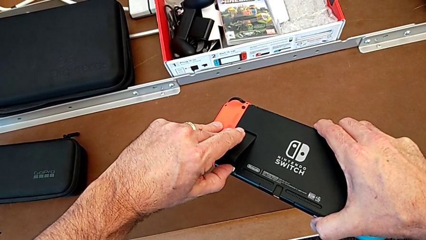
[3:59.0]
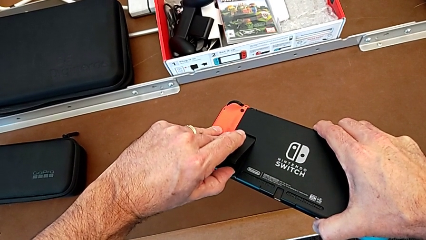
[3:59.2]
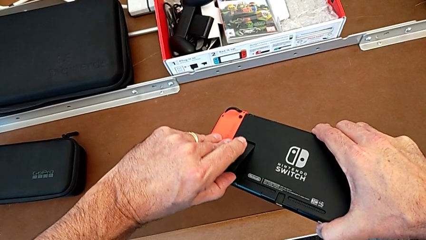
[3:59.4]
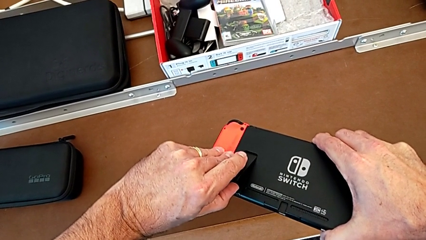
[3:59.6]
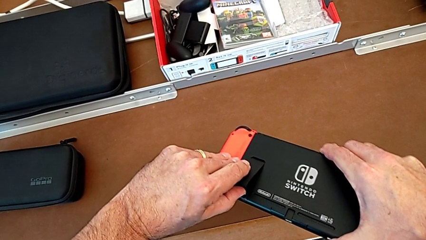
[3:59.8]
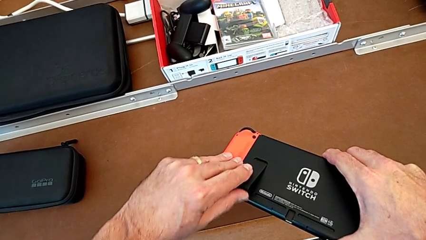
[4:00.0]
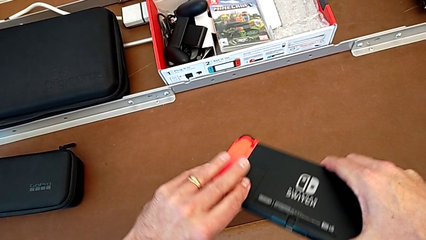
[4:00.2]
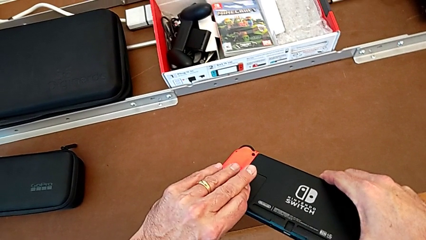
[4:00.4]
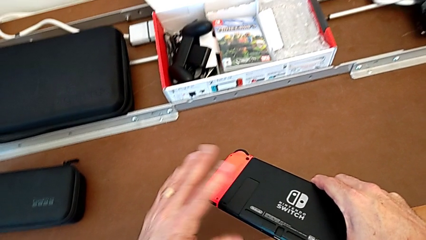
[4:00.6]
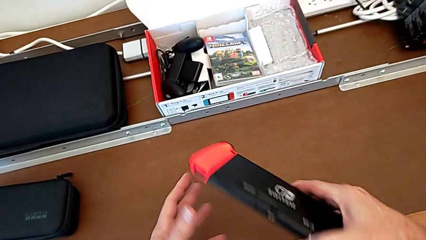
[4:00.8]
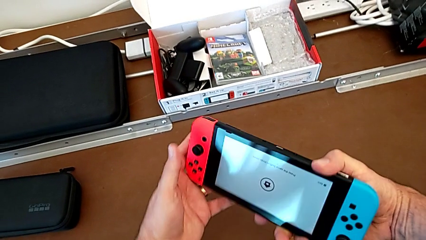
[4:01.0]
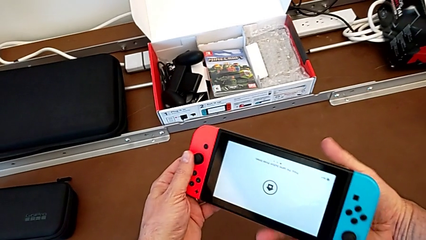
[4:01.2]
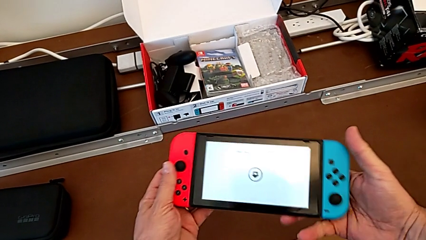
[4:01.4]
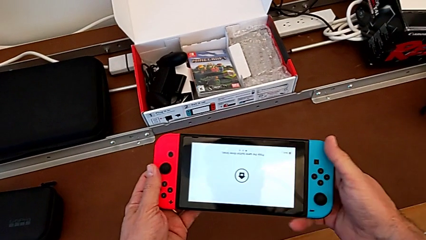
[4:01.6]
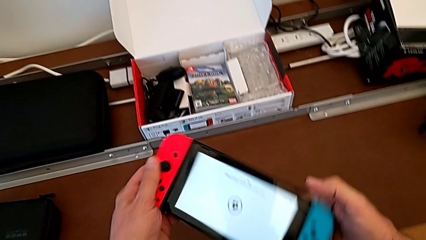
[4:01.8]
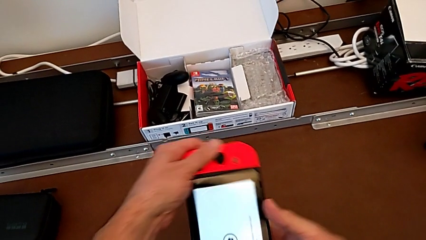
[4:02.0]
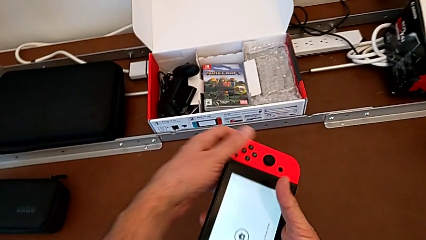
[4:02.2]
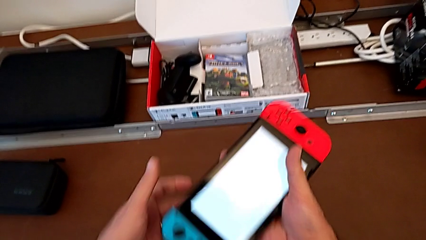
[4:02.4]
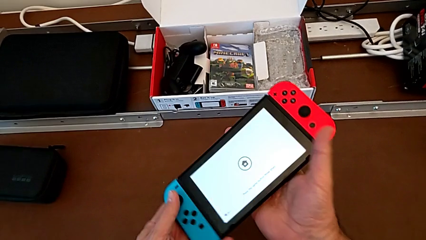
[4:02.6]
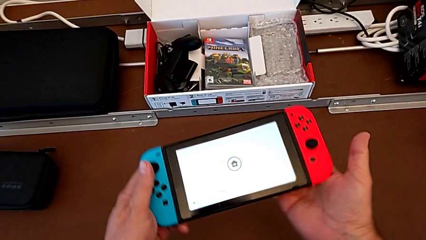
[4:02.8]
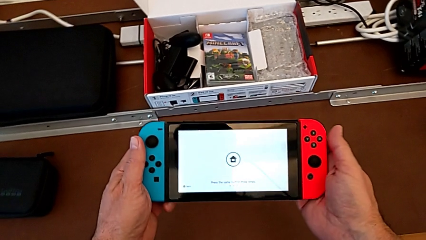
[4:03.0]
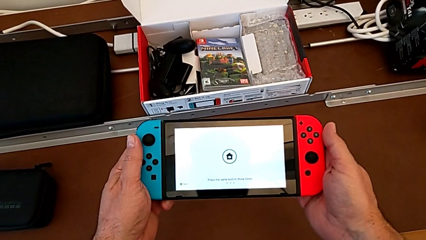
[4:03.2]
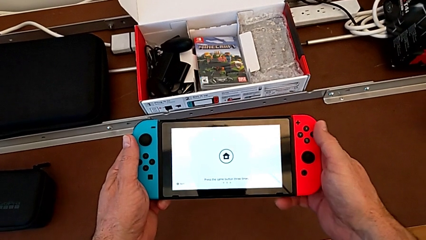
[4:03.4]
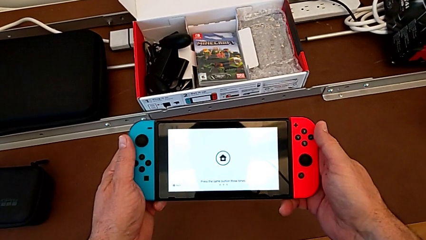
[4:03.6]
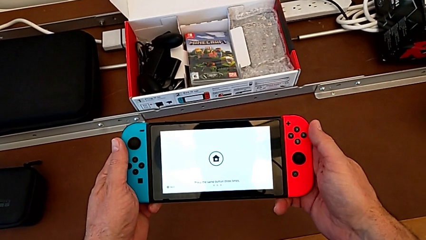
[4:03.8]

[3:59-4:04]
The camera wearer is putting the SD card back into the Nintendo Switch. They close the kickstand and rotate the Nintendo Switch.

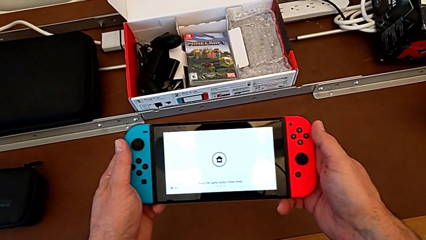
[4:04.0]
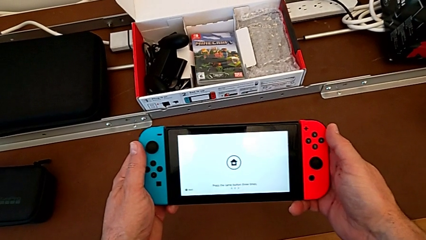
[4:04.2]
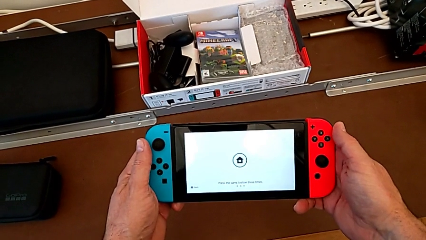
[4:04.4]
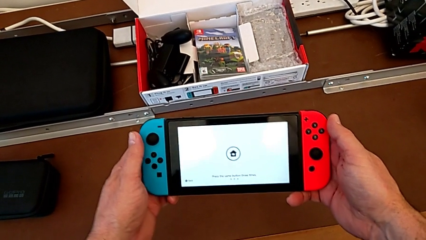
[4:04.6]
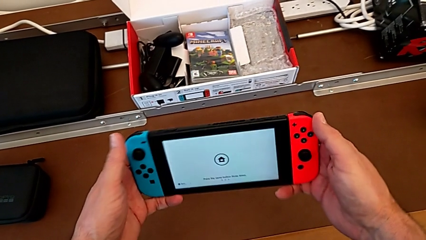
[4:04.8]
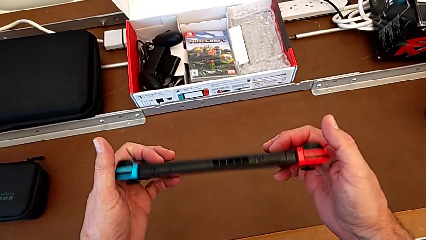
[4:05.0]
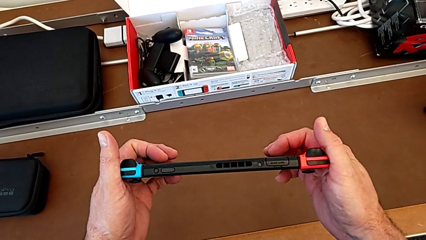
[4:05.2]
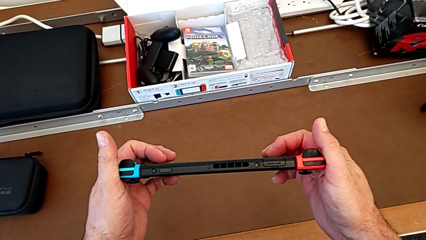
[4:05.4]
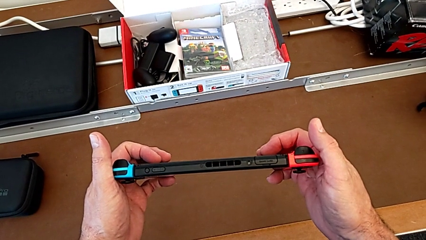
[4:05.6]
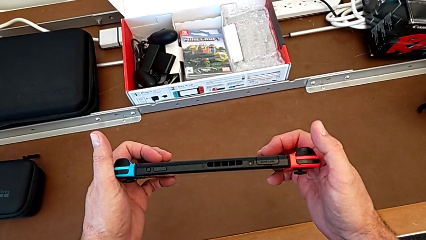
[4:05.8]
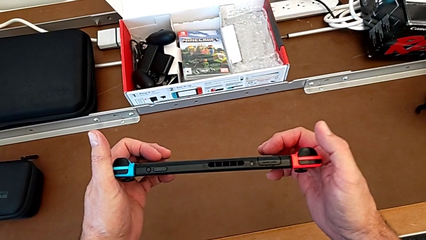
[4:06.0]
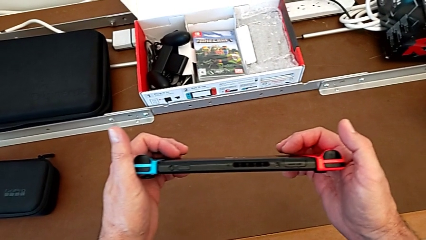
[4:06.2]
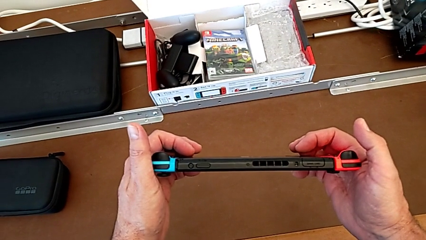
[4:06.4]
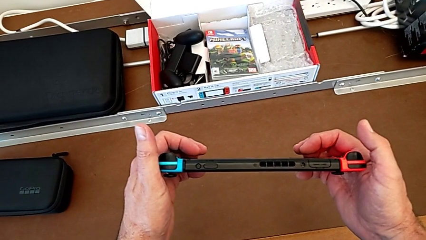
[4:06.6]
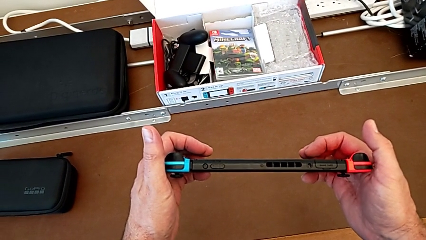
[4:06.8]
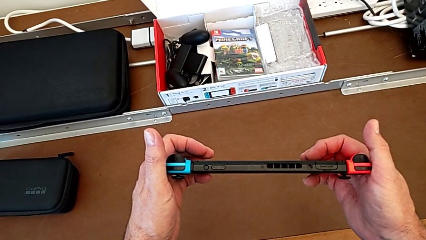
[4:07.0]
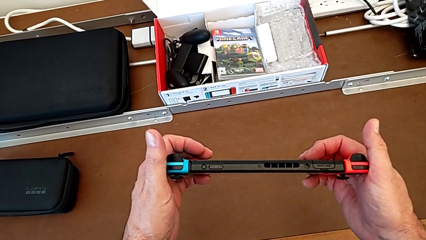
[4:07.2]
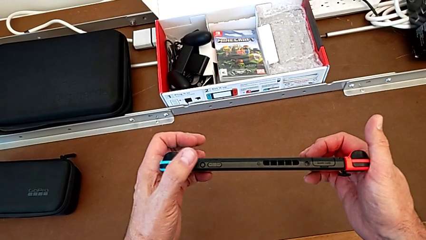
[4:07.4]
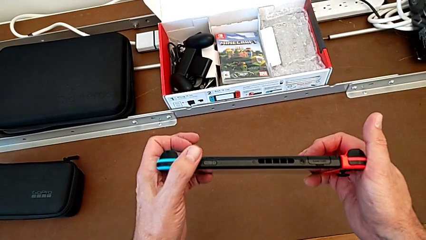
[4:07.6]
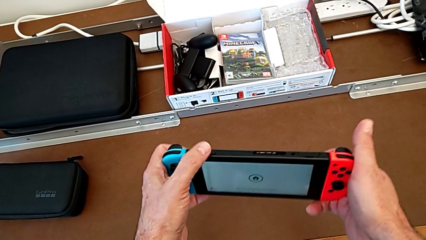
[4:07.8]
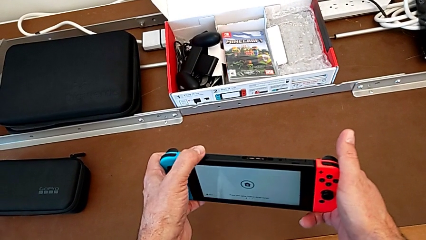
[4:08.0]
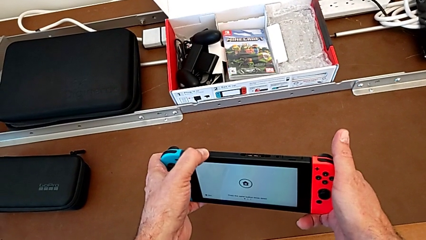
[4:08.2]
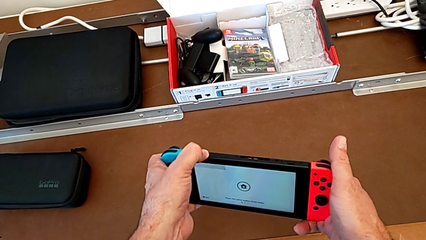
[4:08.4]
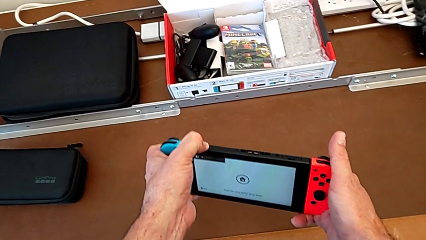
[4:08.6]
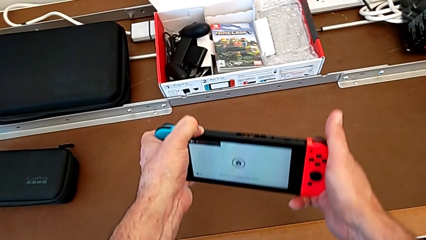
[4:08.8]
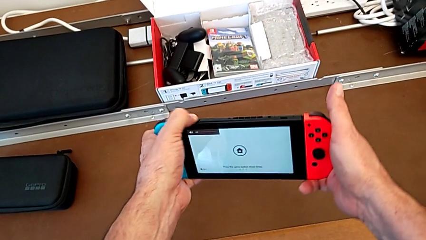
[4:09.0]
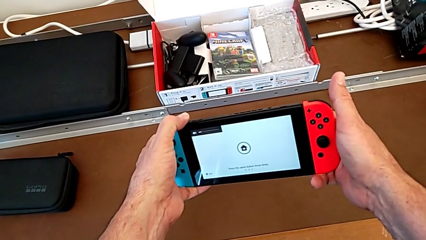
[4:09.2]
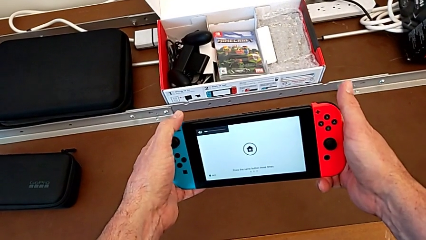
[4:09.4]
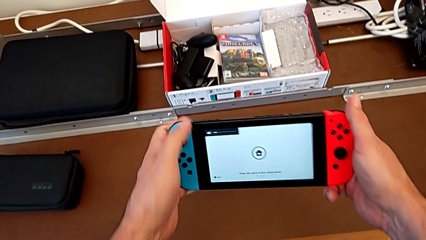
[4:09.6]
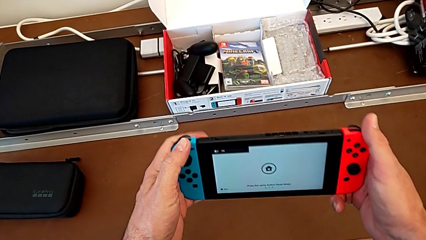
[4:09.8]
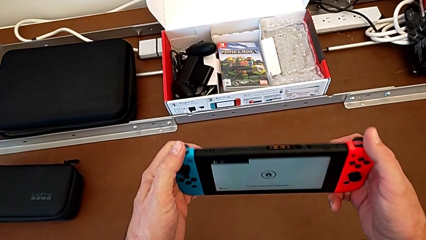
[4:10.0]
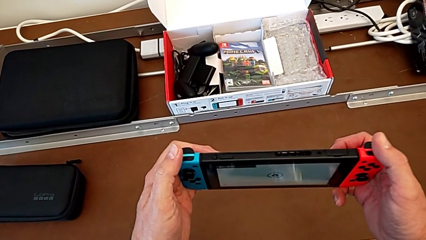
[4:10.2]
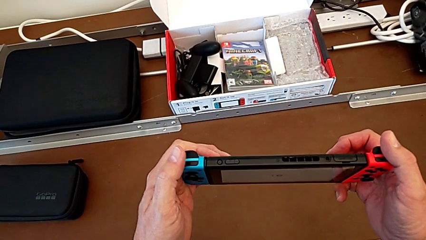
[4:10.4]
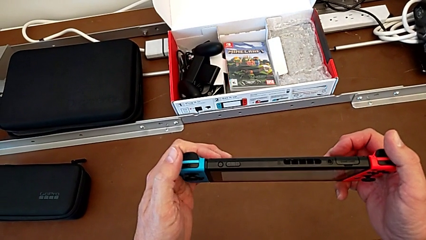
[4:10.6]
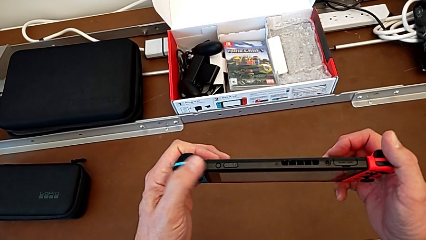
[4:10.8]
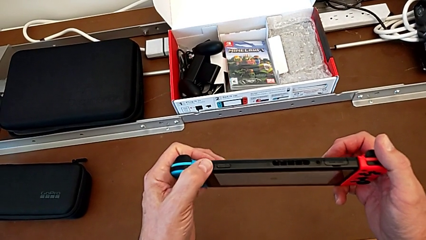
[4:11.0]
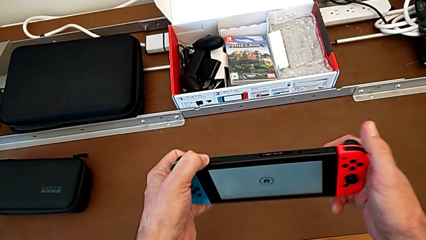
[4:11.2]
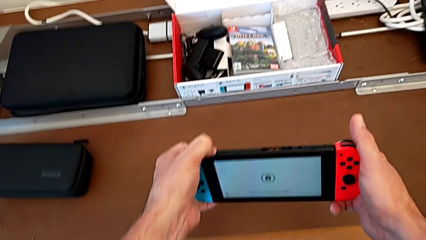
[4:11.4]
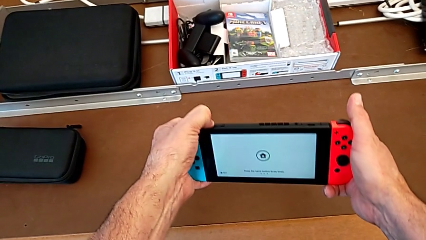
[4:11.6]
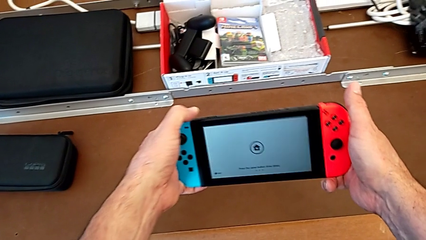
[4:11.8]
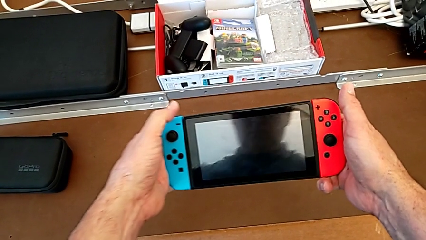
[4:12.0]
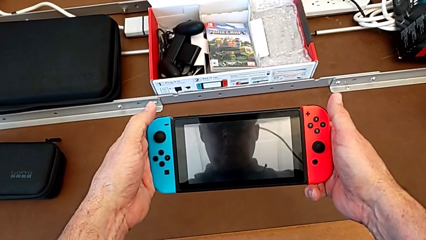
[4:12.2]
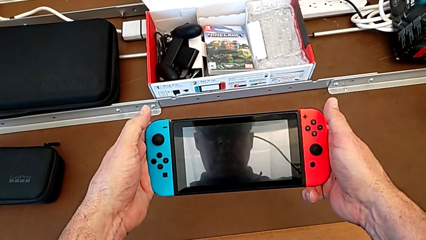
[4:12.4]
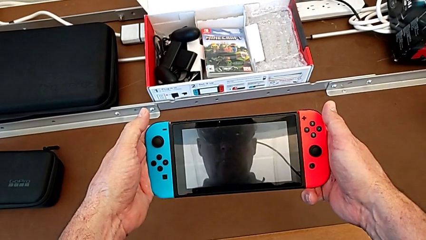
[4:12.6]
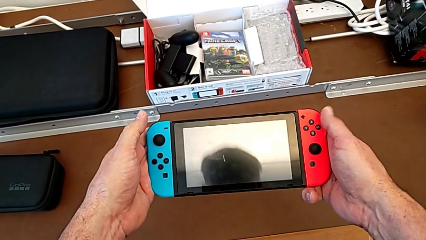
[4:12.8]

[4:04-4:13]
The camera wearer turns off their Nintendo Switch. They flip the Nintendo Switch, inspect it, press the left button, flip the Nintendo Switch and turn off the Nintendo Switch.

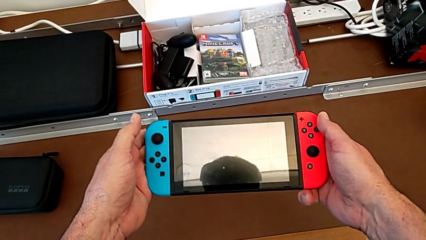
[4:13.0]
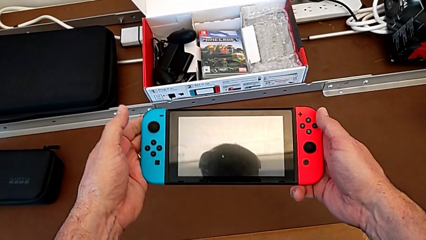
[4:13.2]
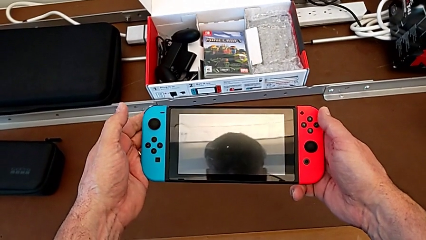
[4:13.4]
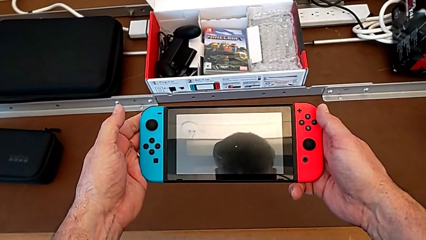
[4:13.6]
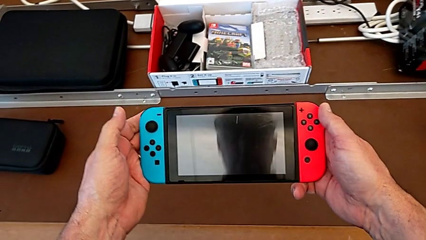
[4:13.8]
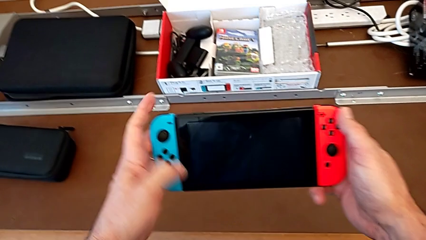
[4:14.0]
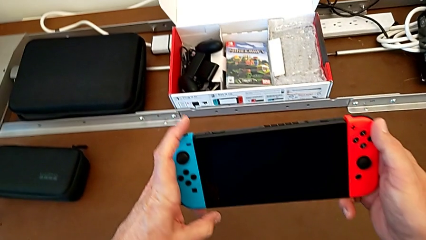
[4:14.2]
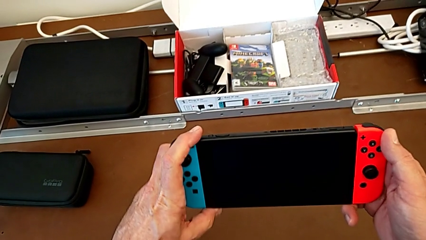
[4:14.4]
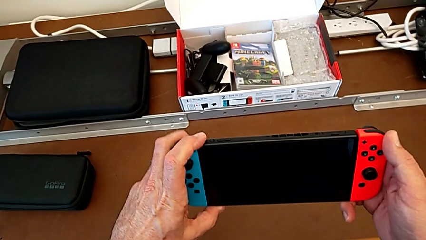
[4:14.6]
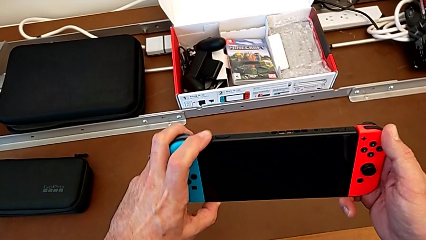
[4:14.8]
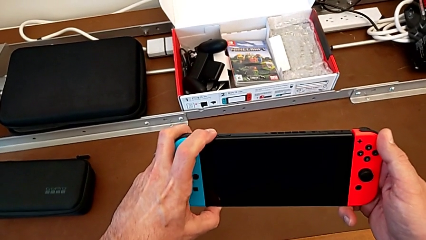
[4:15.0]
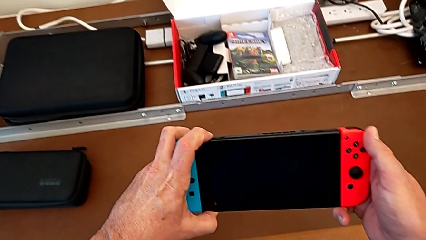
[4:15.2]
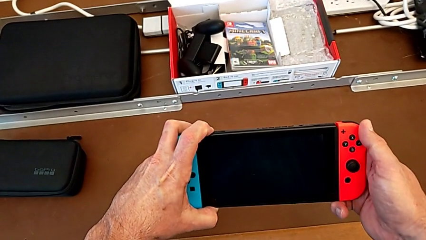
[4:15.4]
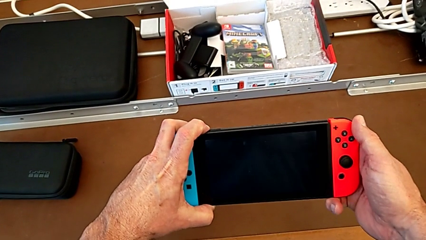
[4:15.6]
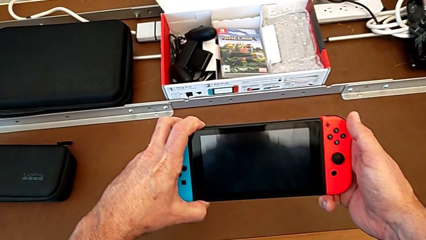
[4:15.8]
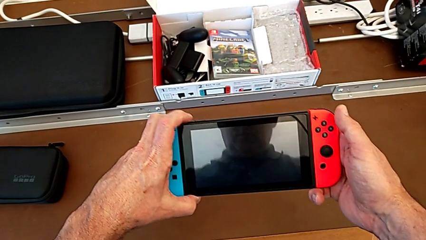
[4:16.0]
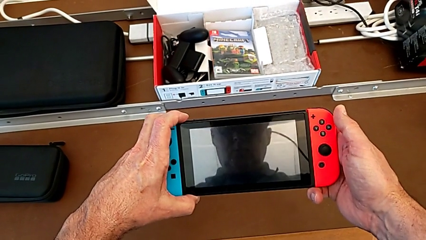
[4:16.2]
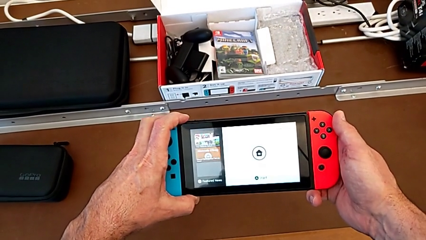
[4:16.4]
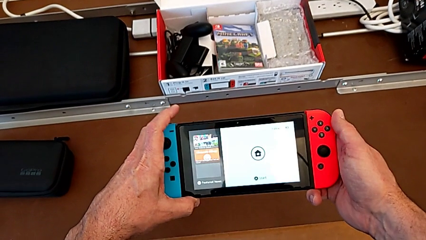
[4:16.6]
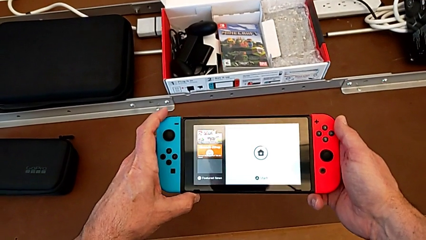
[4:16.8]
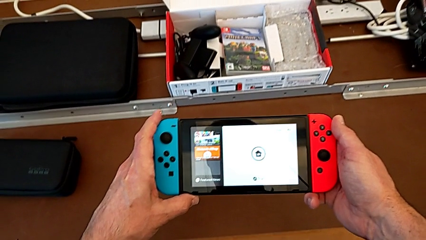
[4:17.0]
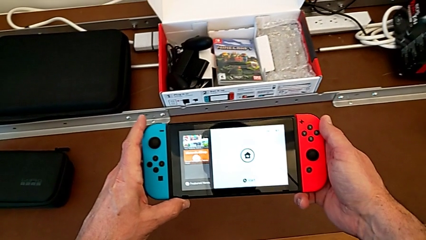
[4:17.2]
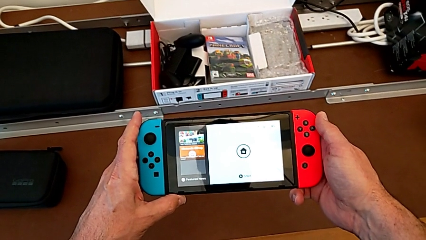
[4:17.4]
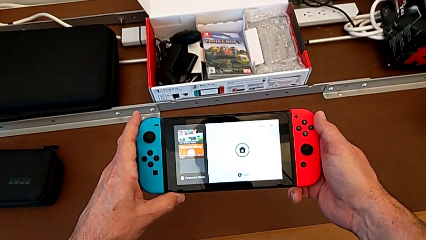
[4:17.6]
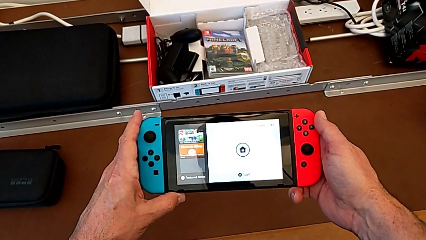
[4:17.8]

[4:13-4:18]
The camera wearer turns on their Nintendo Switch. They press the left button and turn on the Nintendo Switch.
